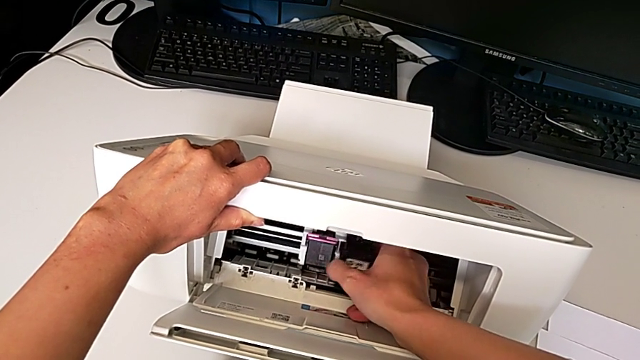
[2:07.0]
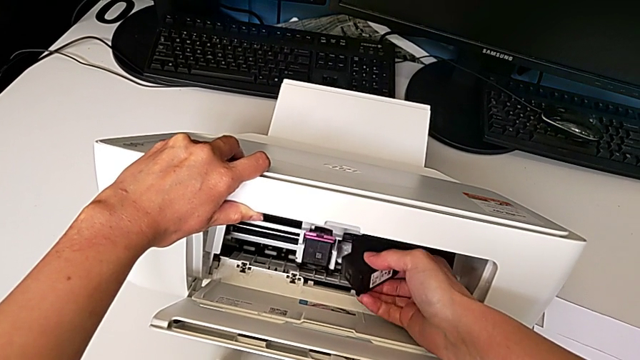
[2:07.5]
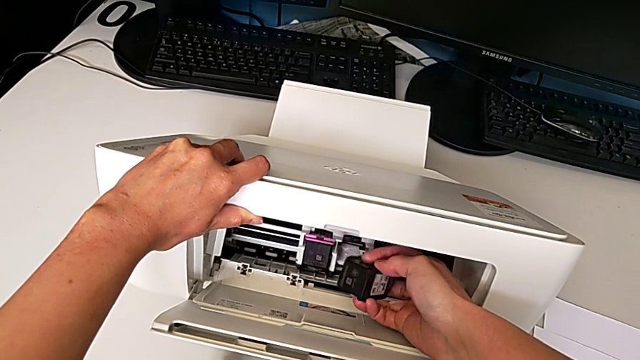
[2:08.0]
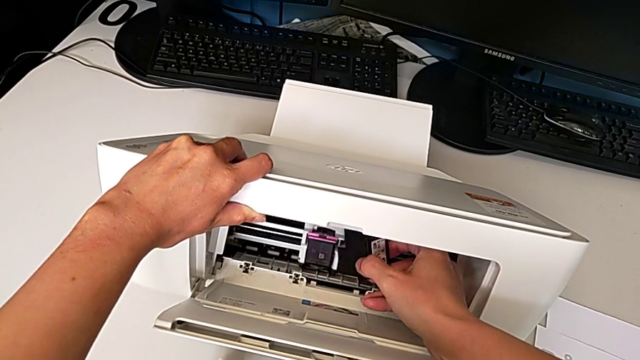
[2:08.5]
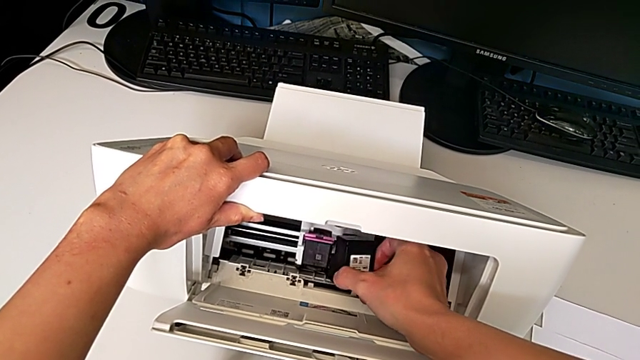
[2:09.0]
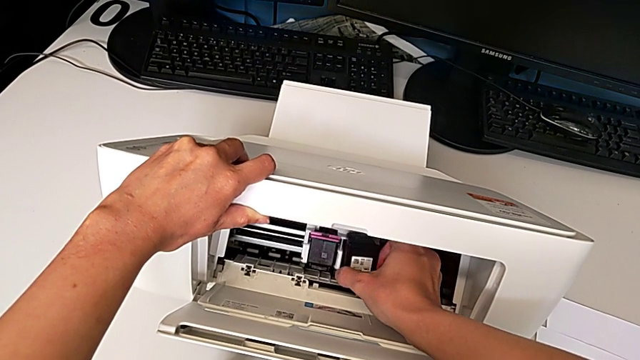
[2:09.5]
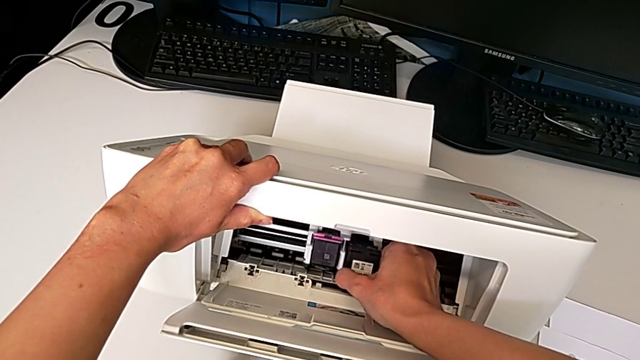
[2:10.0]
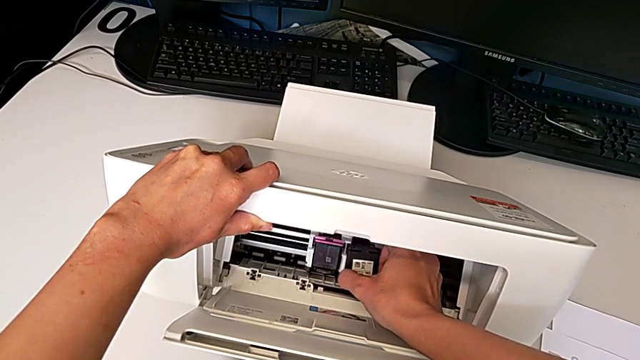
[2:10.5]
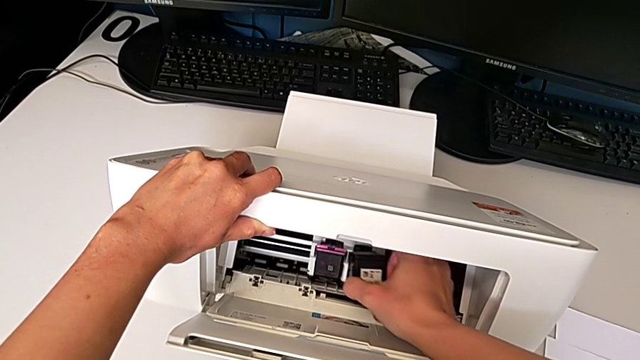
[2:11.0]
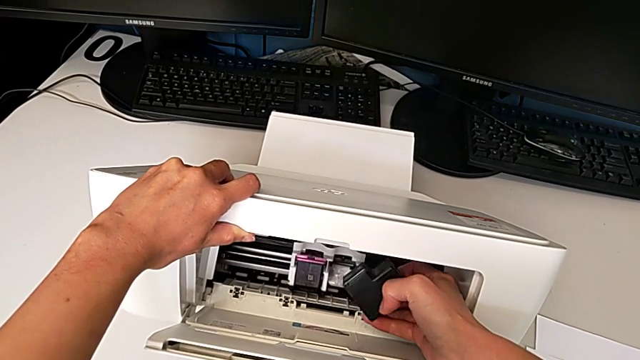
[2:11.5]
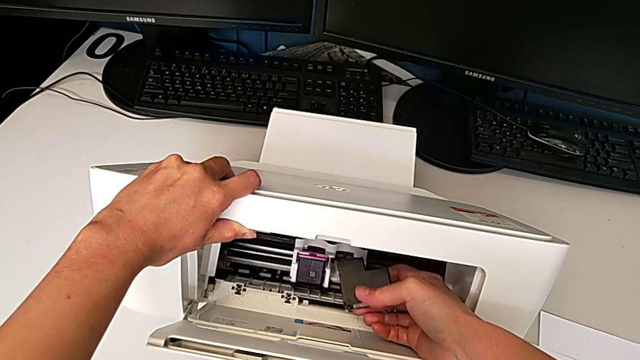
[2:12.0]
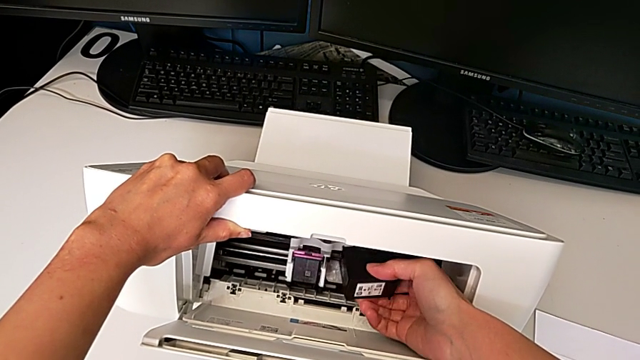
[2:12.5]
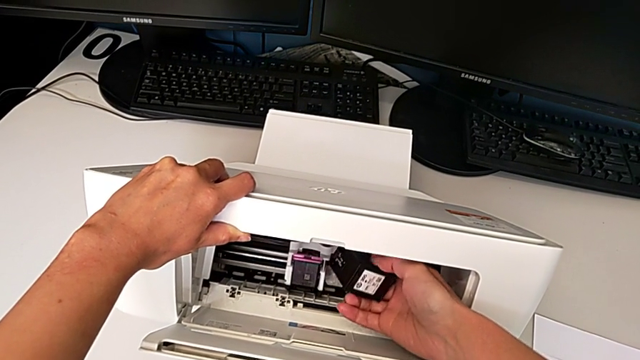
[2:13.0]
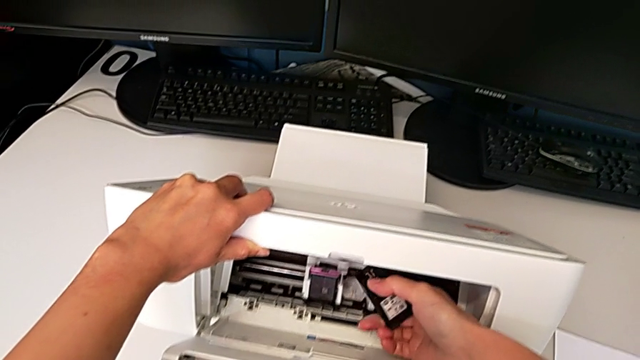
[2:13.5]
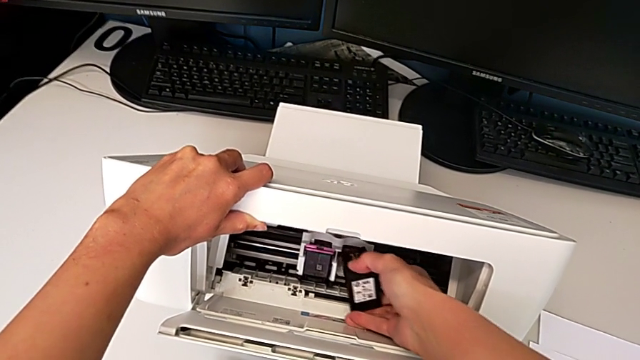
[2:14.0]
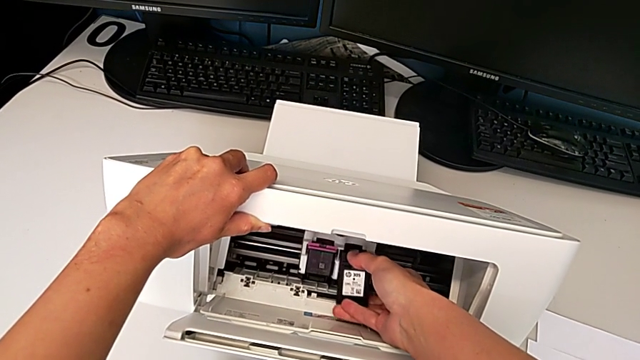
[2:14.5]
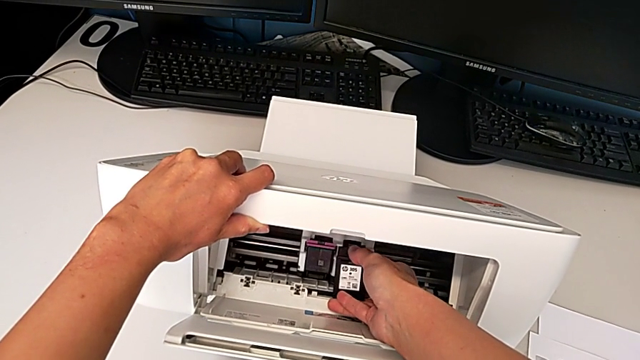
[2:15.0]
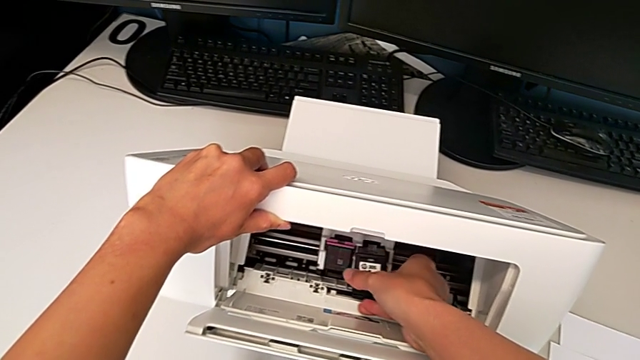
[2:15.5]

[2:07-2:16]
The camera wearer is exchanging the black ink cartridge. They rotate the new ink cartridge and wrongly insert it, trying to fit the ink cartridge on the printer, but it does not fit. They rotate it and begin to wrongly insert it, not finding the top of the ink cartridge to insert it correctly.

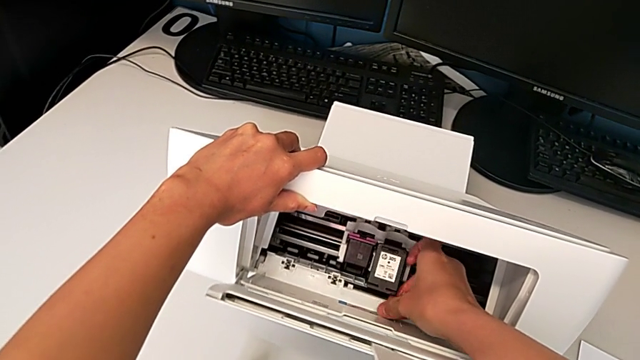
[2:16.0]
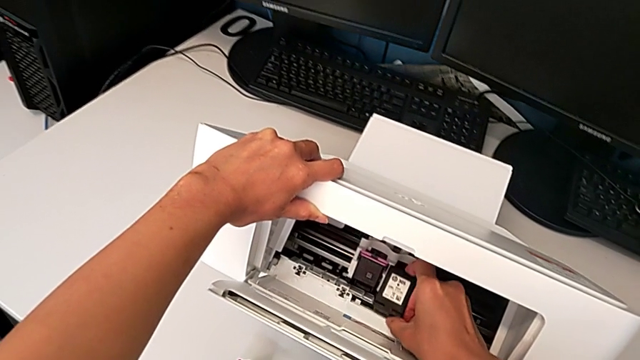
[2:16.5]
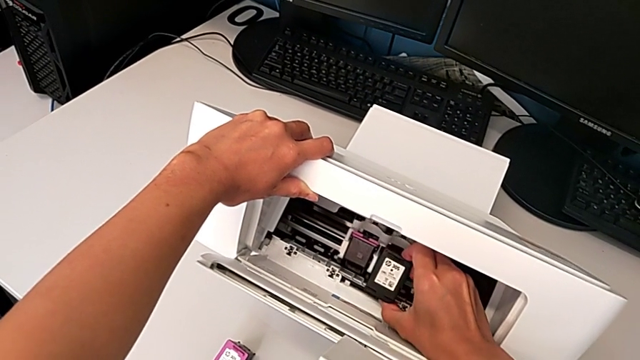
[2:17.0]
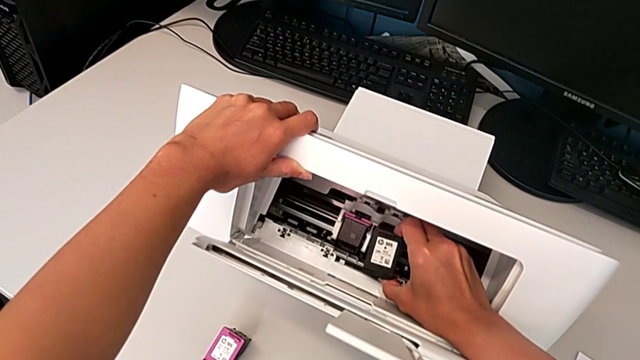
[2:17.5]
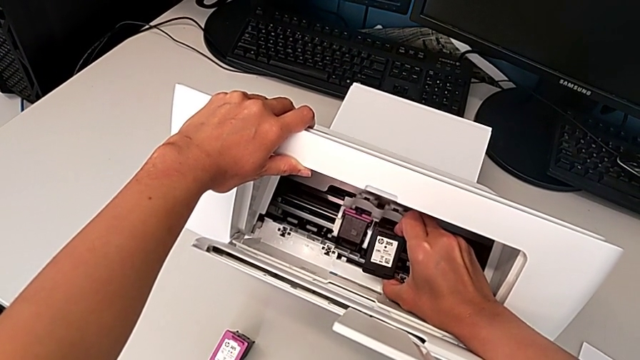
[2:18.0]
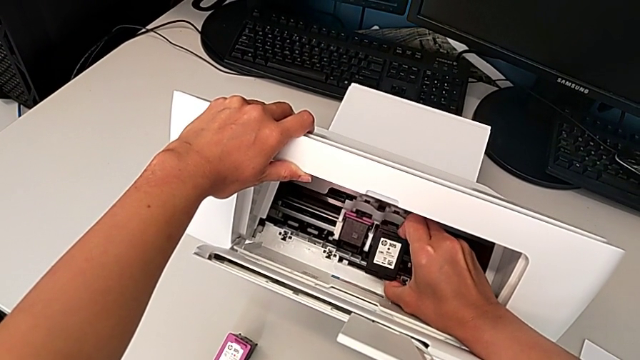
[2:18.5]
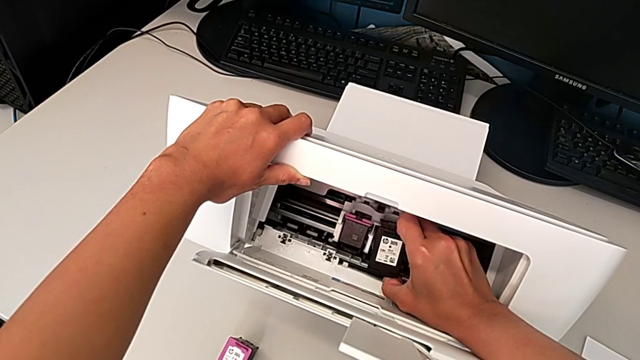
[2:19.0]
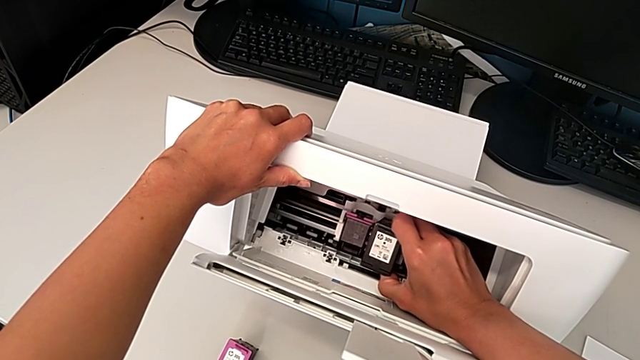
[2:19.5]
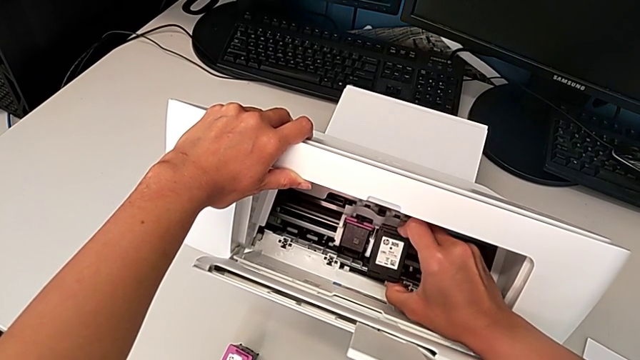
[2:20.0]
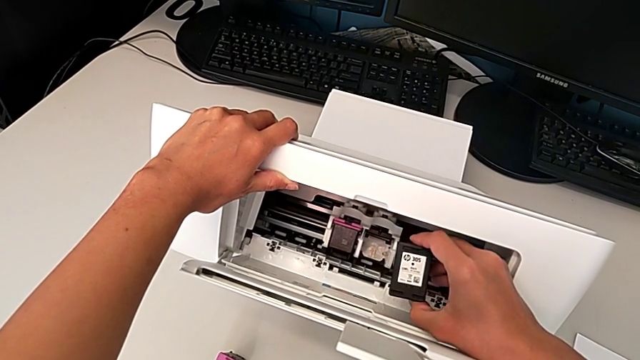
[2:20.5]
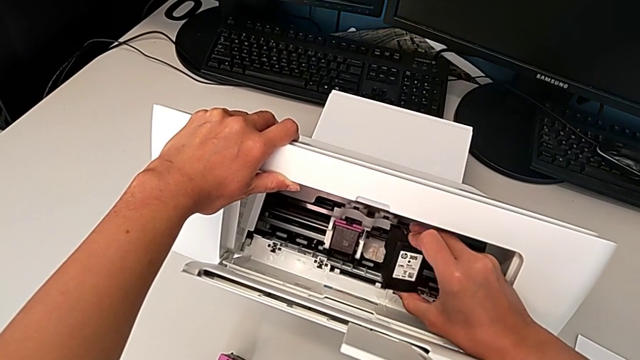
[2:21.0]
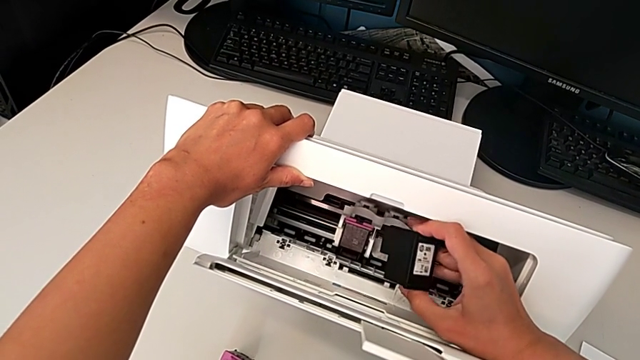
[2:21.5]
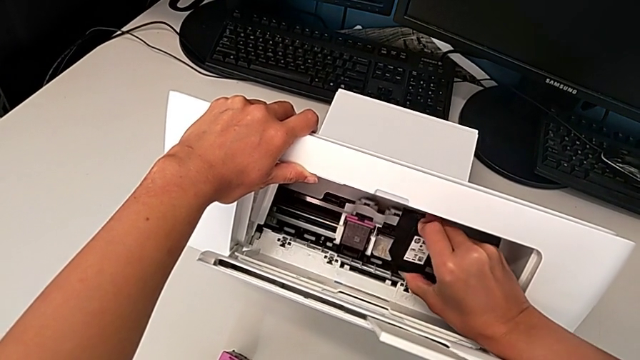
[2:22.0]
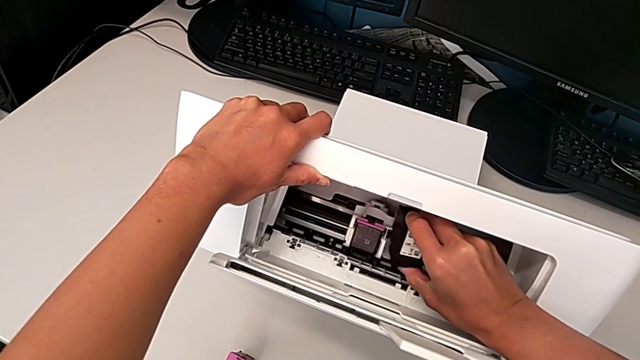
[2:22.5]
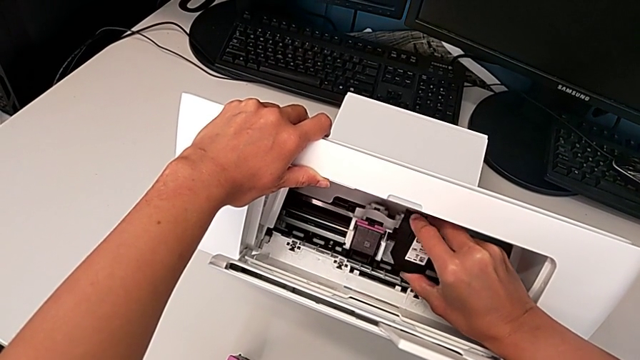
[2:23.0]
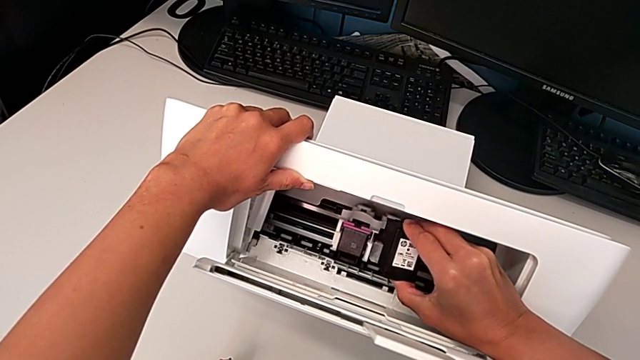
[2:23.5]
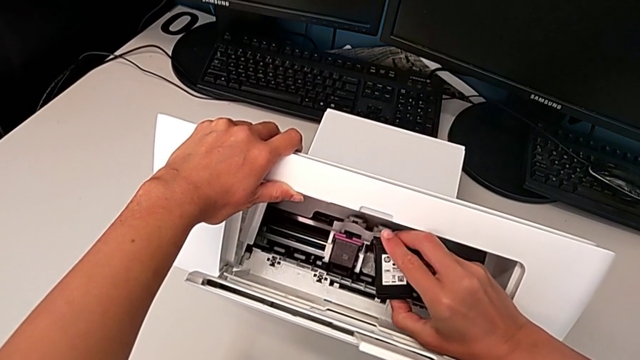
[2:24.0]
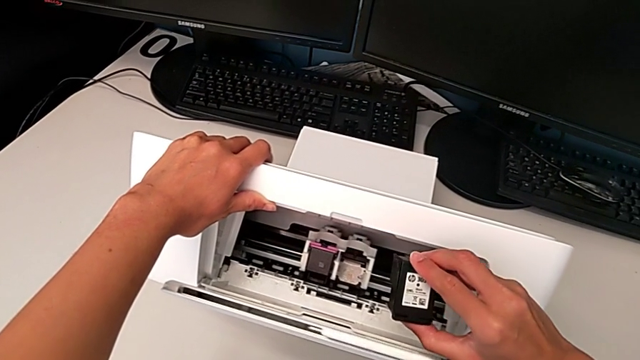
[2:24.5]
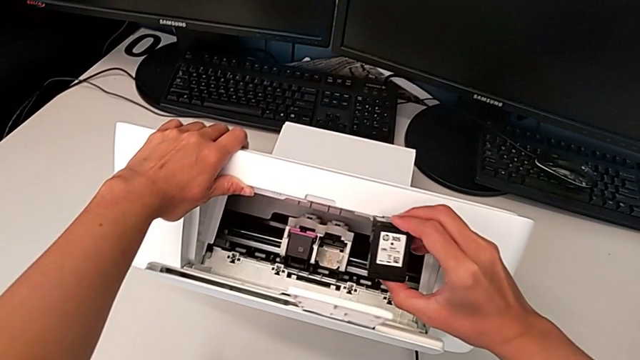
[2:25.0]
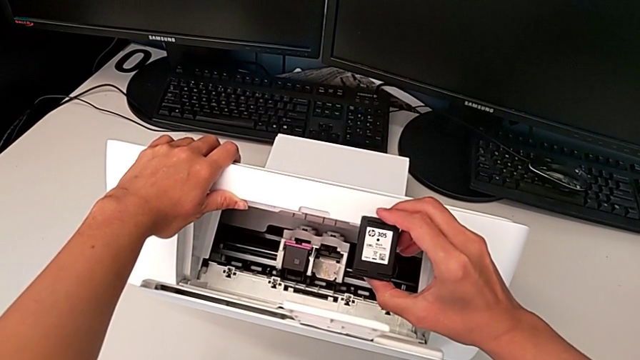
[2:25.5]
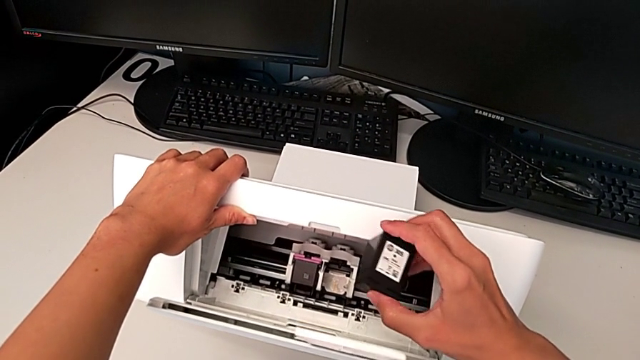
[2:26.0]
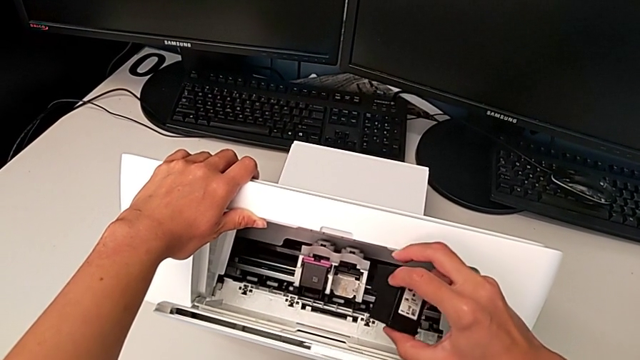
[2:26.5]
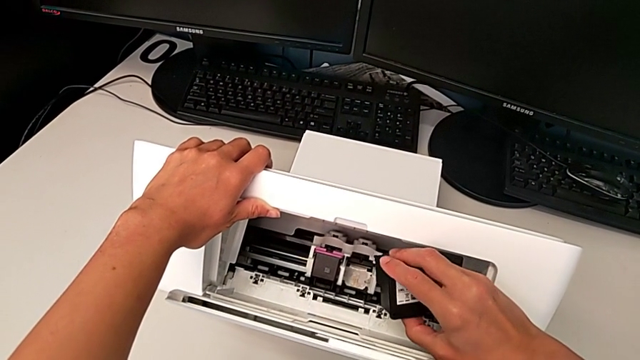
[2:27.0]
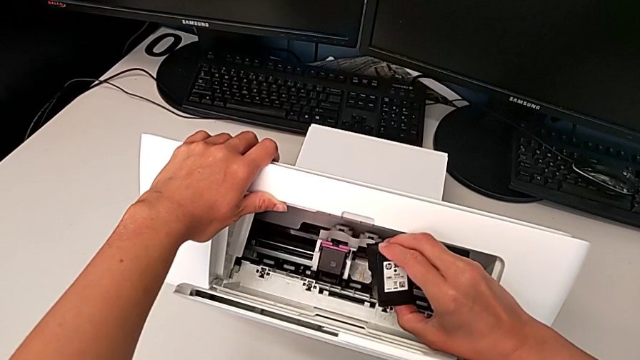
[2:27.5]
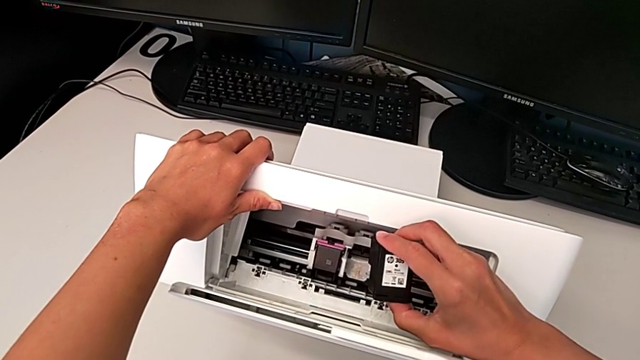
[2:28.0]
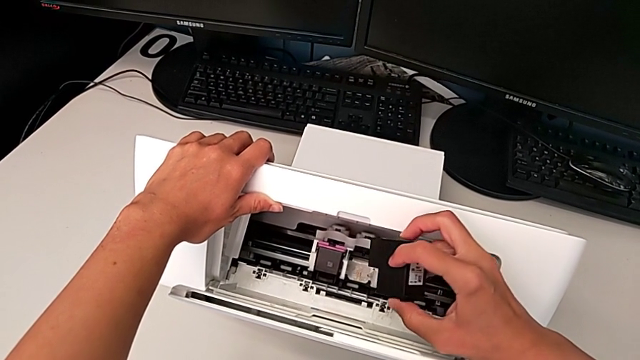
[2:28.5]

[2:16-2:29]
The camera wearer is exchanging the black ink cartridge. They keep wrongly inserting the new ink cartridge, not finding the top of the ink cartridge to insert it correctly, and hold it.
